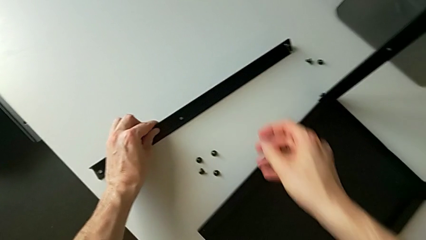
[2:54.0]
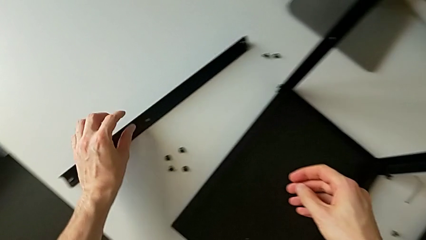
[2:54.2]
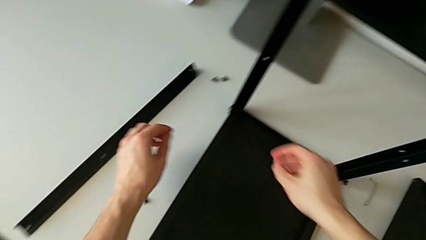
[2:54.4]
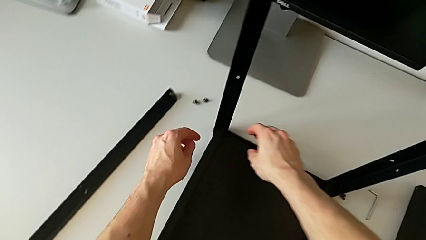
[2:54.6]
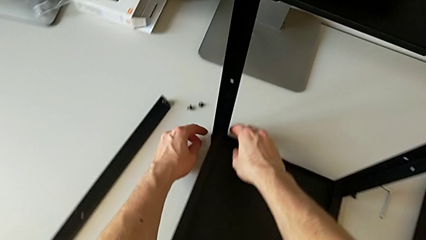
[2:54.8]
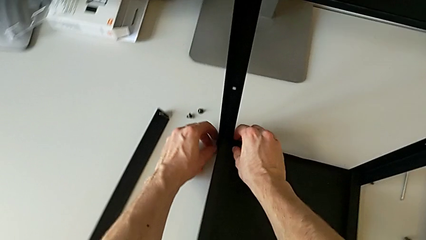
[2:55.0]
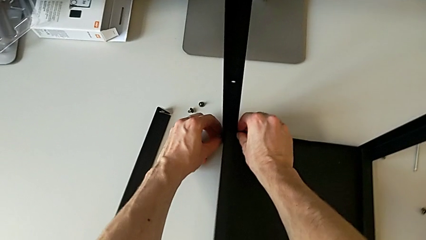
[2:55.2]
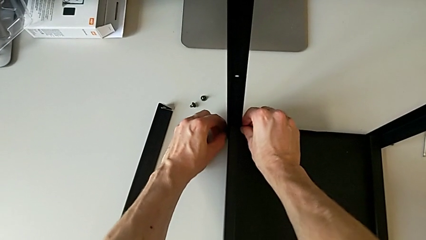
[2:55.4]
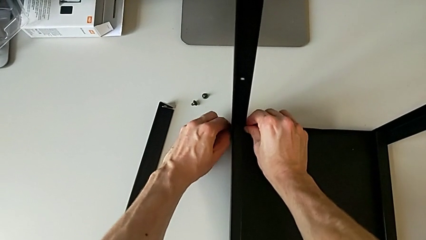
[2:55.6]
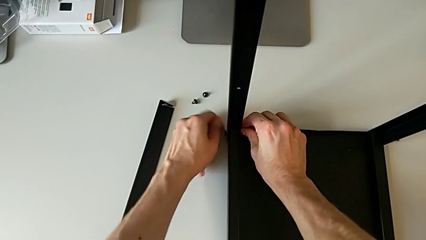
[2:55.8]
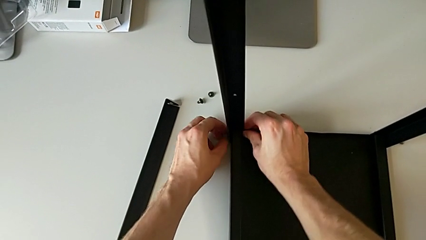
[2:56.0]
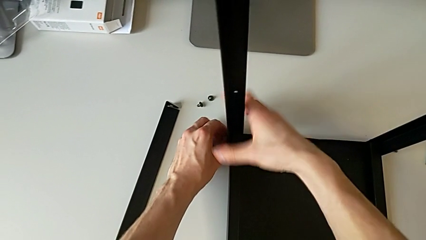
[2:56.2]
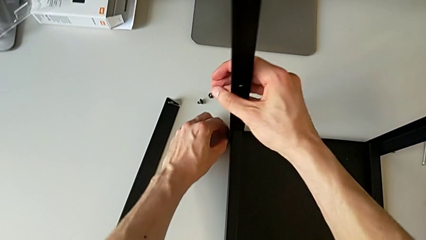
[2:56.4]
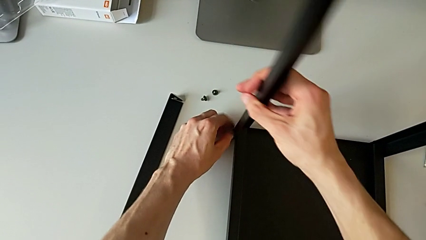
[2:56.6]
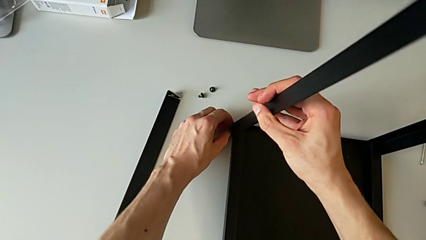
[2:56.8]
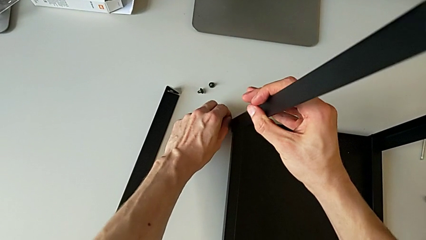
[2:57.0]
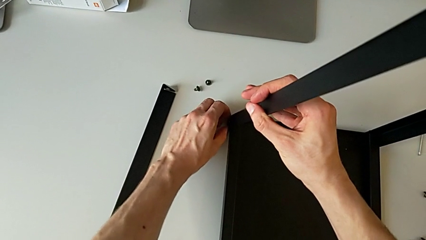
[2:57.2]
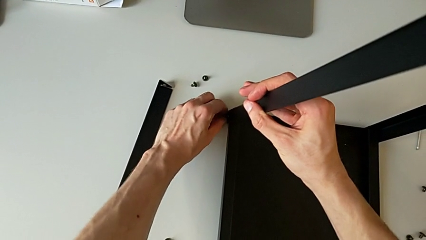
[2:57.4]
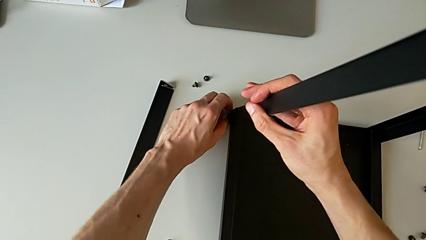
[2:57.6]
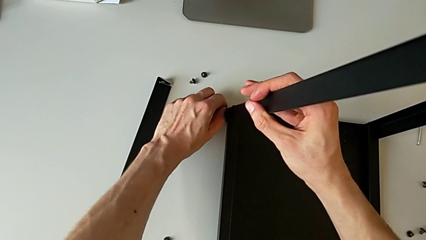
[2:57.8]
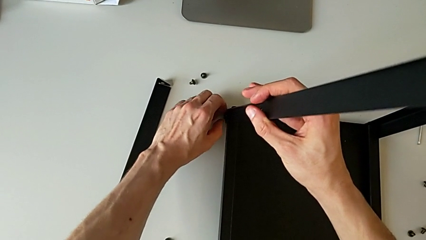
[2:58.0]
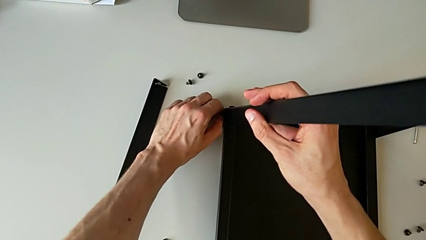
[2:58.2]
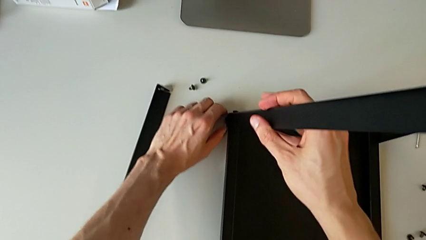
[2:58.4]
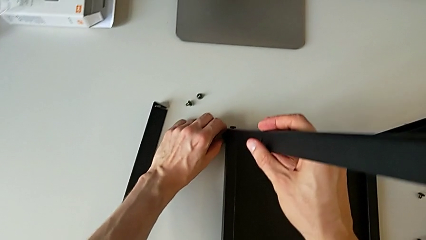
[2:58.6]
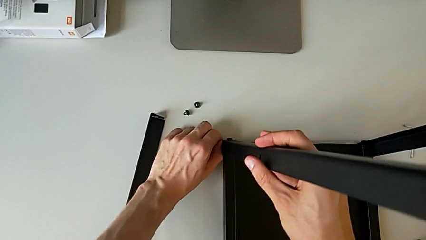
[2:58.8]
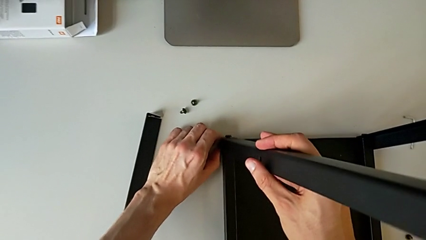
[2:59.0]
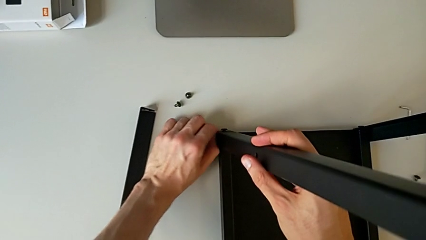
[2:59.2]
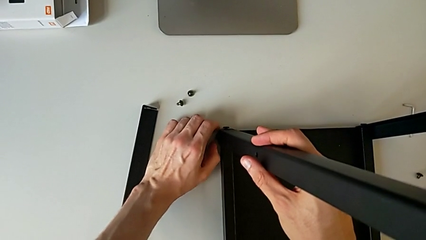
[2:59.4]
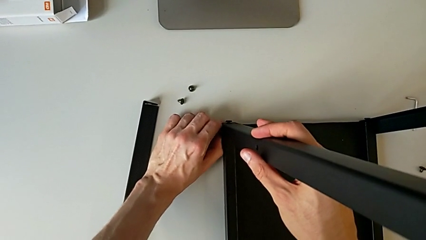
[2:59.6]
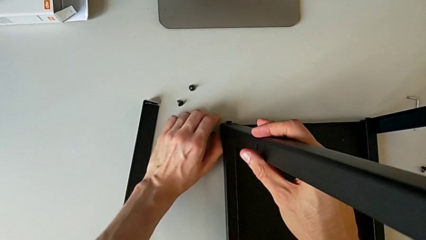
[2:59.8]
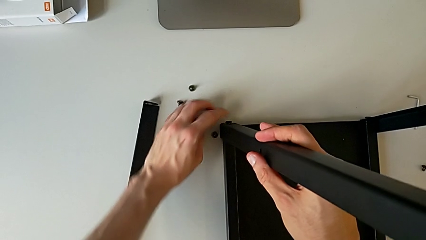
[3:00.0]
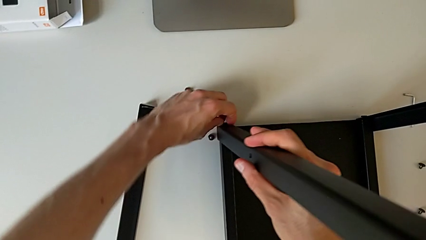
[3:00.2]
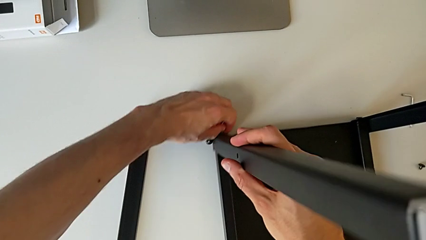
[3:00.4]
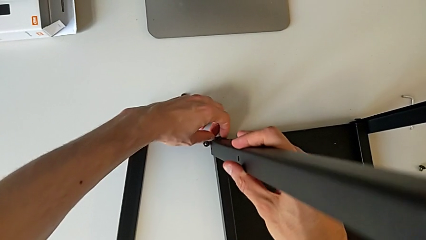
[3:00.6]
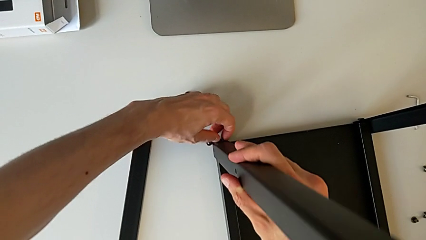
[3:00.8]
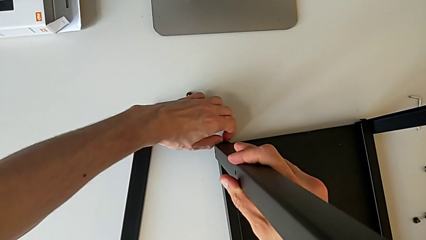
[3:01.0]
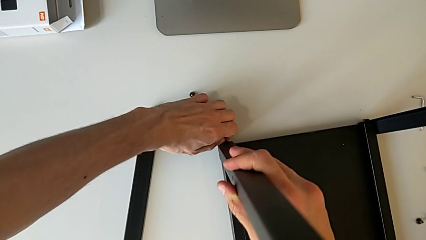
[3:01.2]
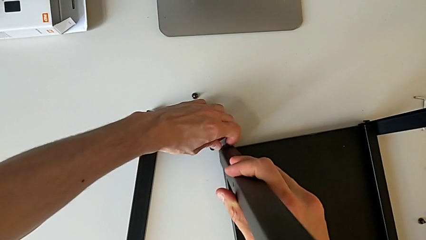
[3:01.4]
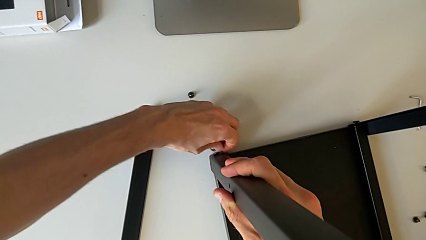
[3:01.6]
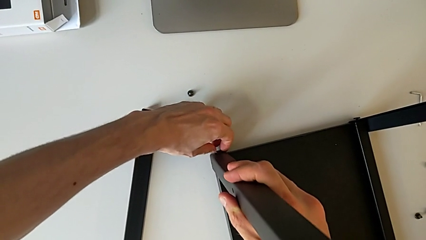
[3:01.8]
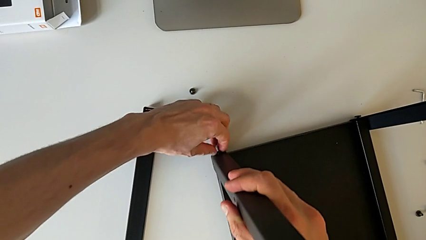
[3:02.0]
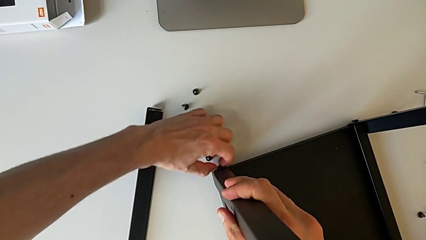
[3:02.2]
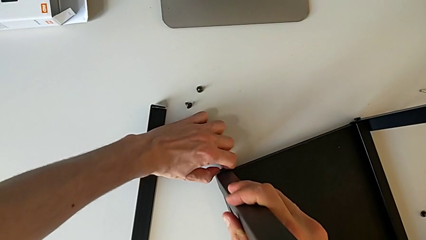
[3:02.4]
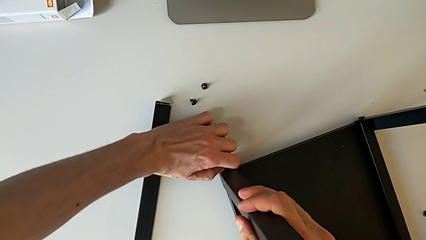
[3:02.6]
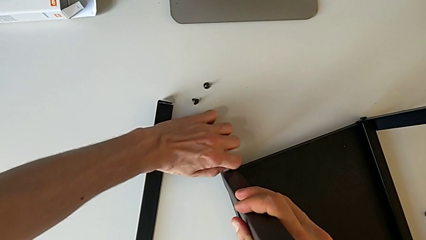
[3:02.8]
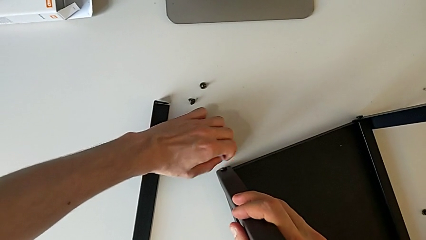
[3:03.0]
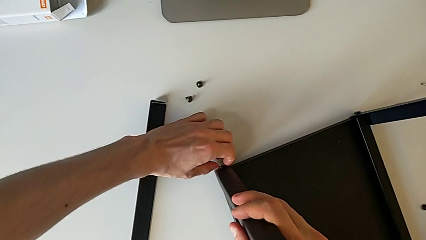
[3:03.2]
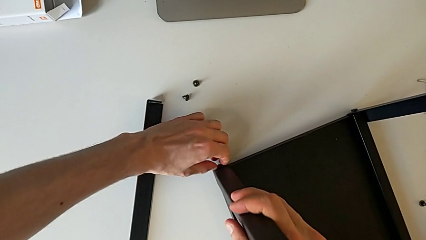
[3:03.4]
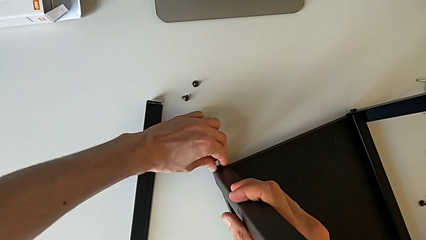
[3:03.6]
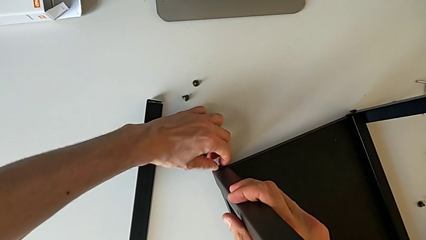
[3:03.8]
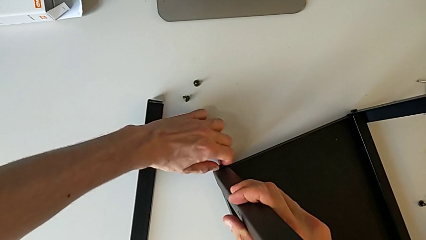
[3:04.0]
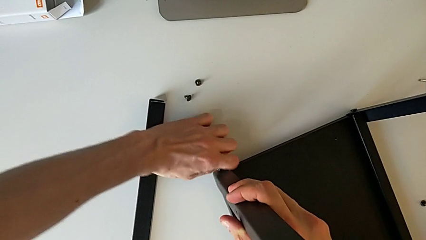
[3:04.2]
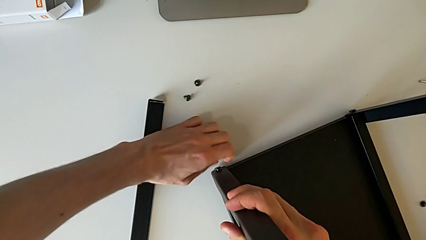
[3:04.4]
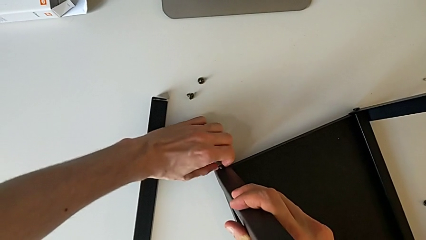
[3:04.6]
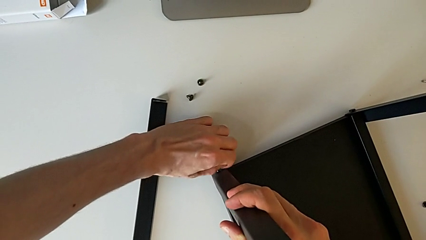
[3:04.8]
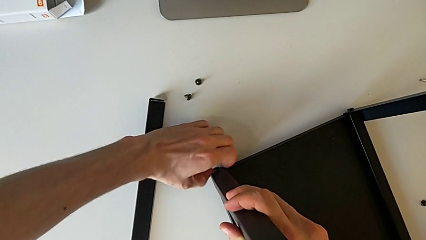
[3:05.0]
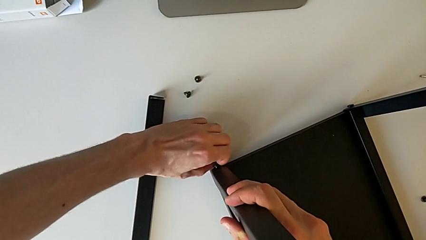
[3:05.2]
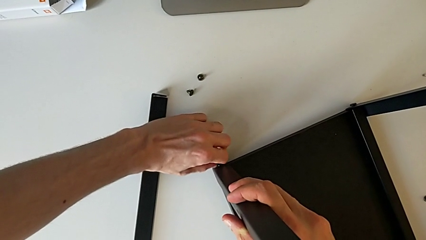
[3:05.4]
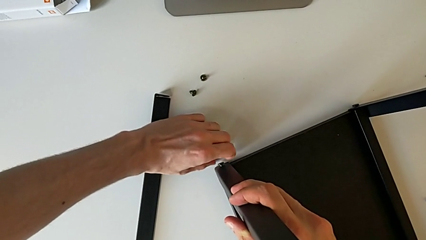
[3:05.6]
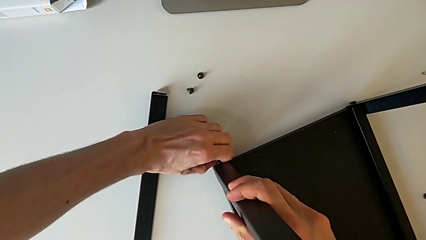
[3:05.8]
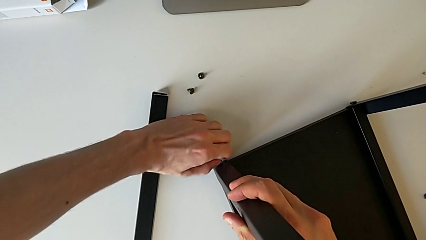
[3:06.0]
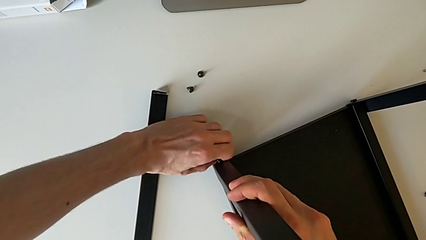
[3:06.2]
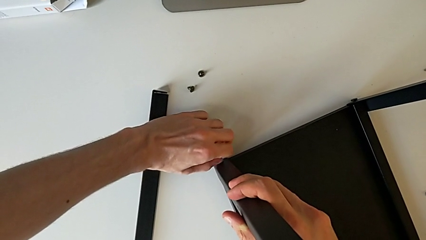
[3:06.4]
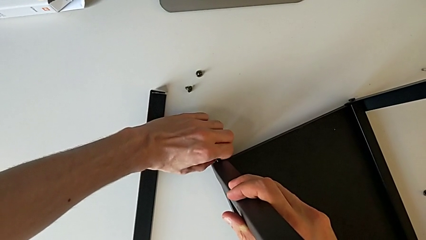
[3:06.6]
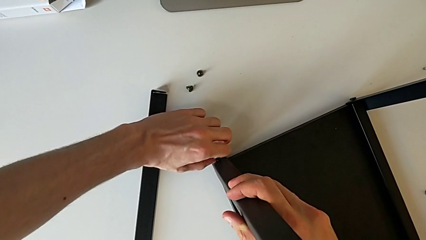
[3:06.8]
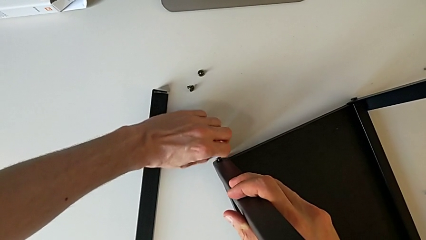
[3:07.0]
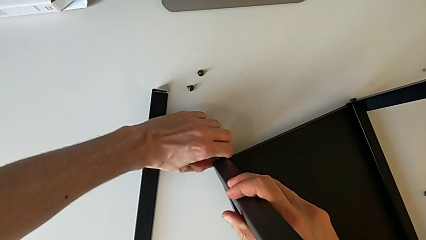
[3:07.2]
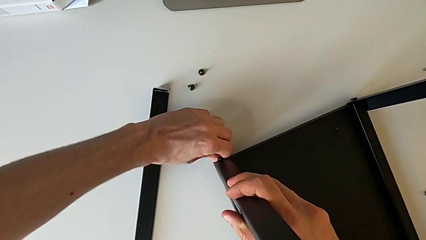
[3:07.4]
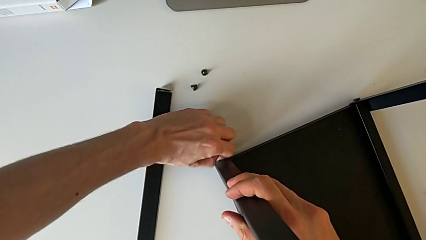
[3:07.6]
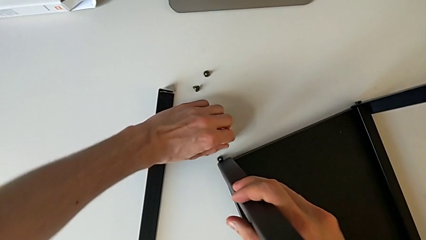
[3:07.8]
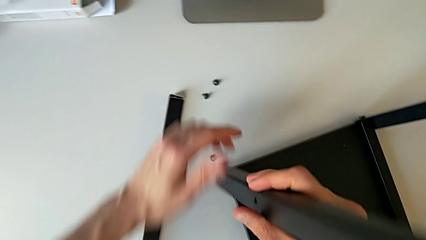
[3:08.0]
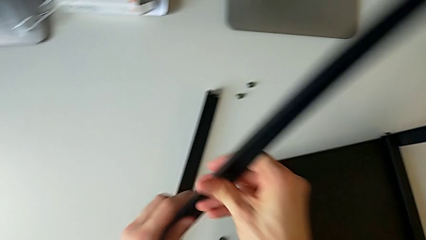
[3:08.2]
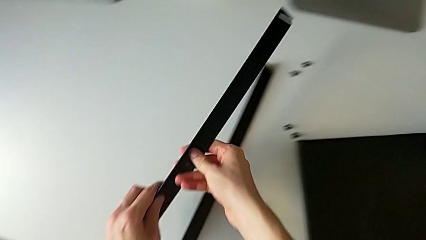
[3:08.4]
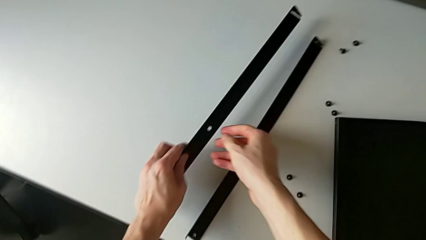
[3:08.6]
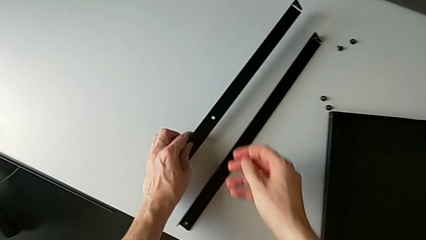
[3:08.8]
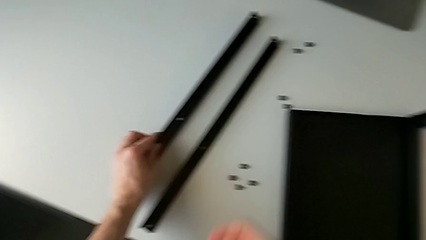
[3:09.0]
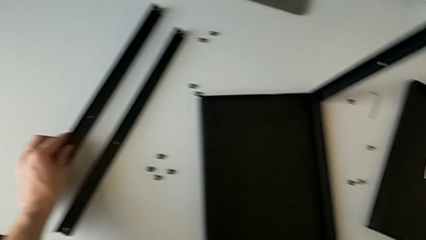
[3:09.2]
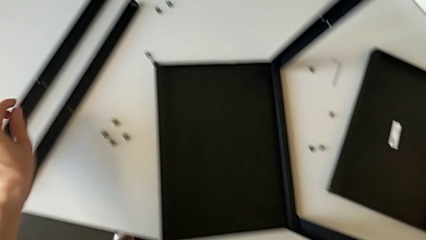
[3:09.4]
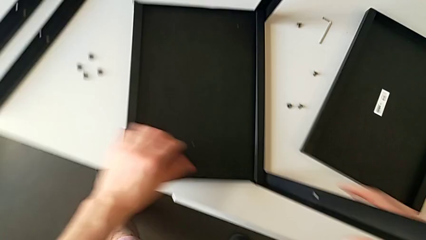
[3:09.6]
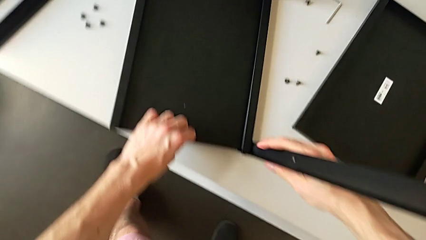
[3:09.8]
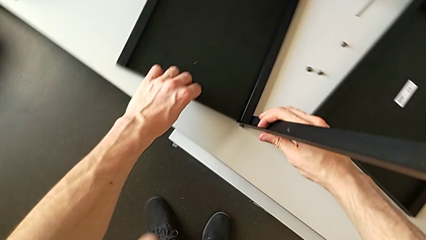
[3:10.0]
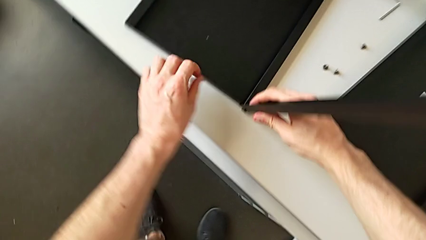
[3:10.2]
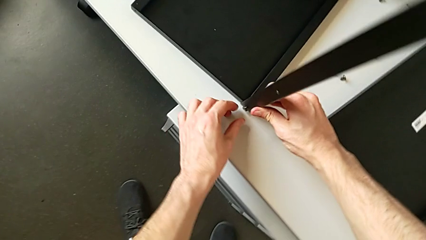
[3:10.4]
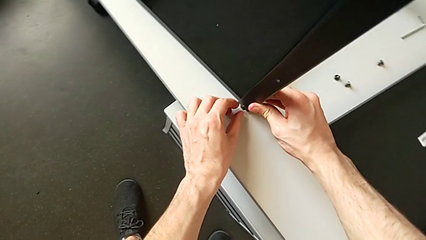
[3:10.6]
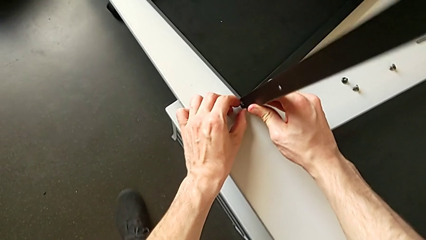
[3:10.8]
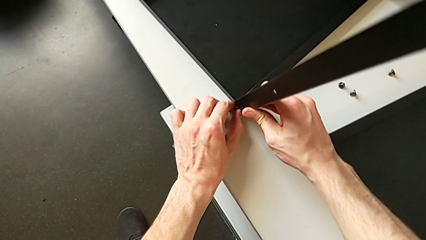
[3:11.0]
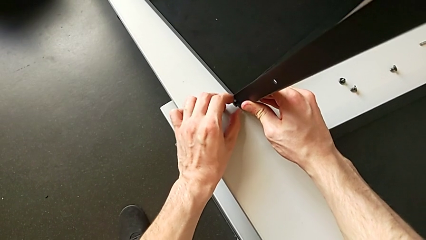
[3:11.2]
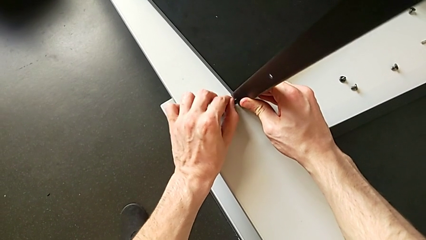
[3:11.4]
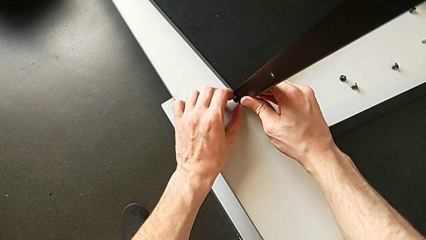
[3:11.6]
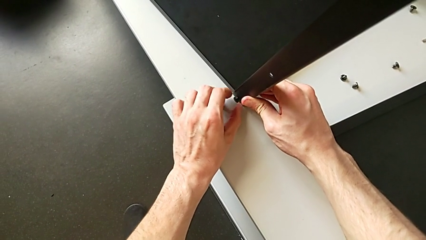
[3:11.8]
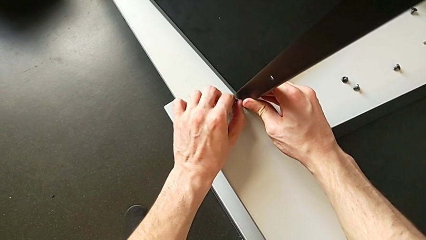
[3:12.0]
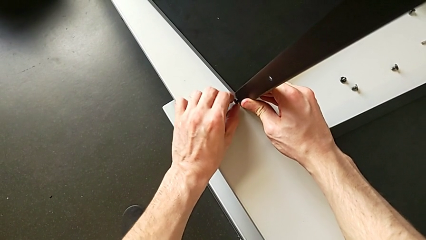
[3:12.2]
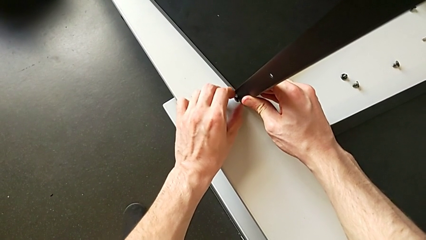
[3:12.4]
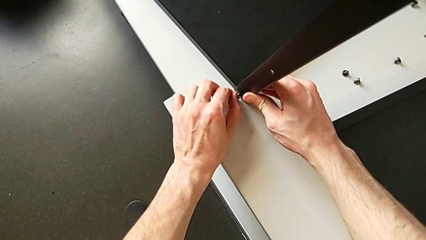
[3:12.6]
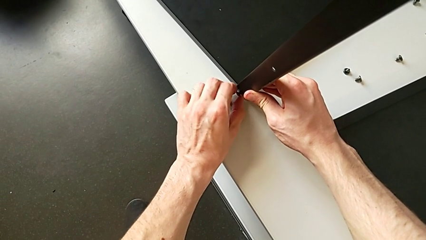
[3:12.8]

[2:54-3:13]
The camera wearer is disassembling the legs from the table and upper tray. They approach the hex socket head, unscrew it, grab the second leg, drop the hex socket head, disassemble the hex socket head, approach the hex socket head, unscrew it, disassemble it, place it, disassemble the second leg, place the leg, approach the hex socket head and unscrew it.
